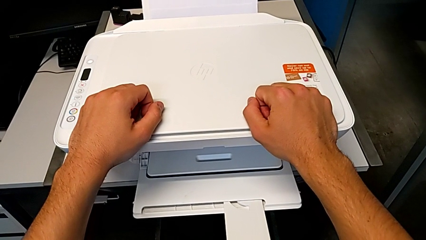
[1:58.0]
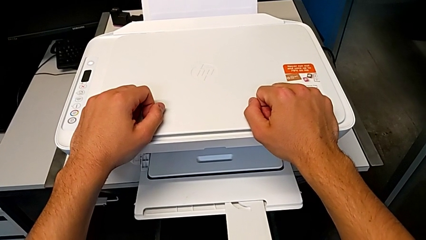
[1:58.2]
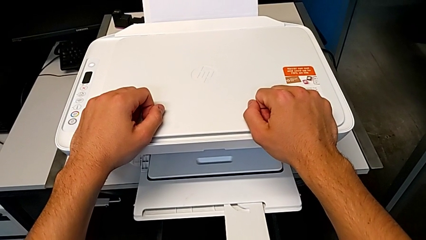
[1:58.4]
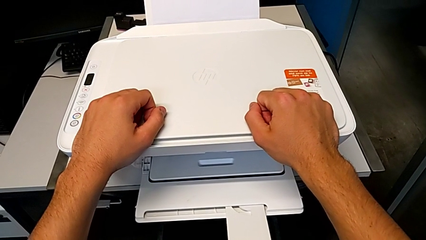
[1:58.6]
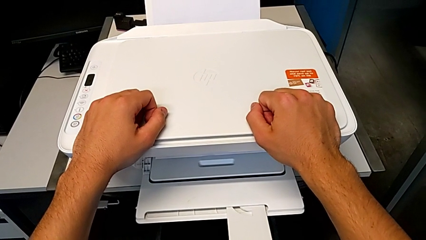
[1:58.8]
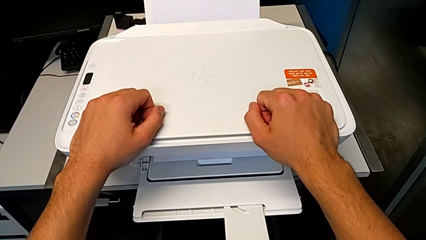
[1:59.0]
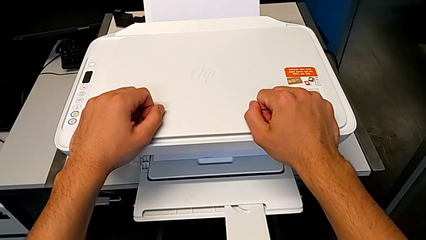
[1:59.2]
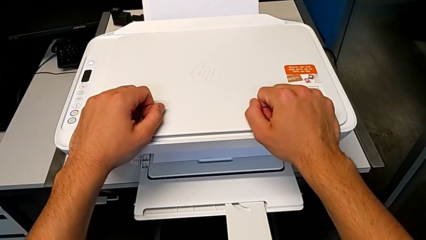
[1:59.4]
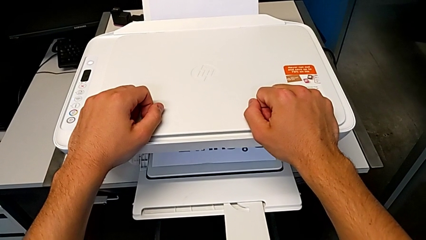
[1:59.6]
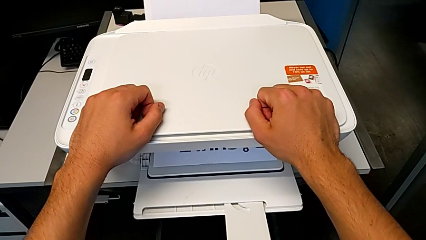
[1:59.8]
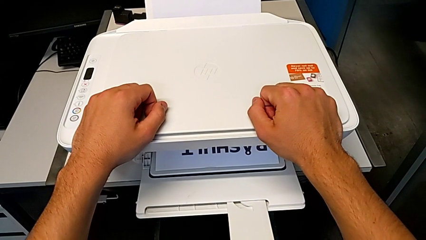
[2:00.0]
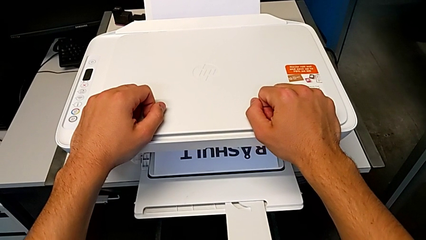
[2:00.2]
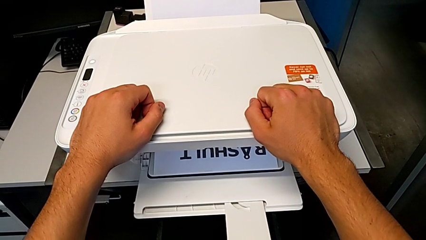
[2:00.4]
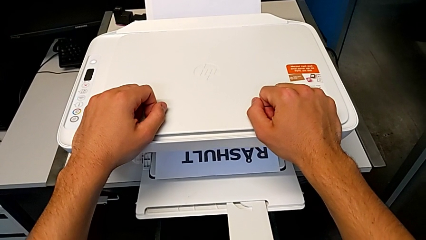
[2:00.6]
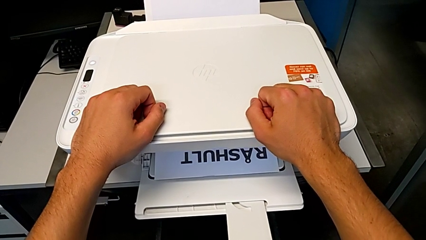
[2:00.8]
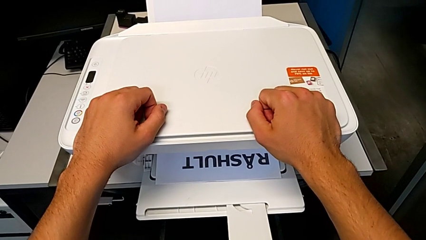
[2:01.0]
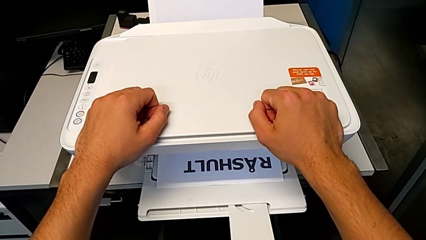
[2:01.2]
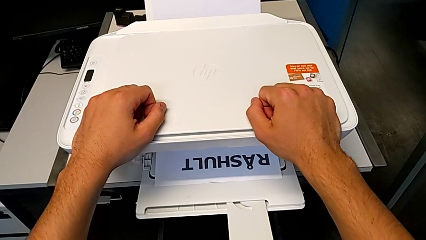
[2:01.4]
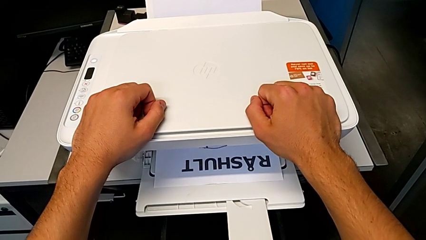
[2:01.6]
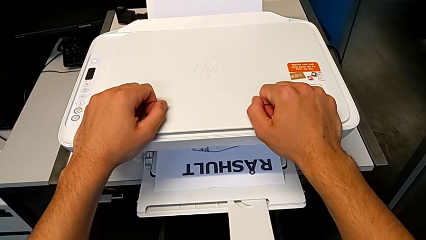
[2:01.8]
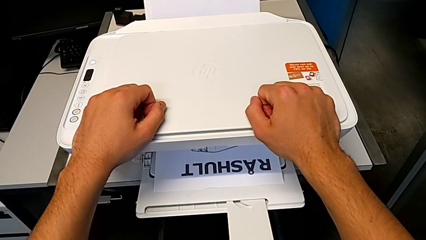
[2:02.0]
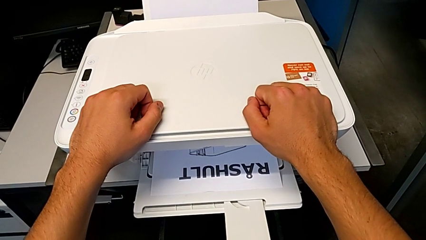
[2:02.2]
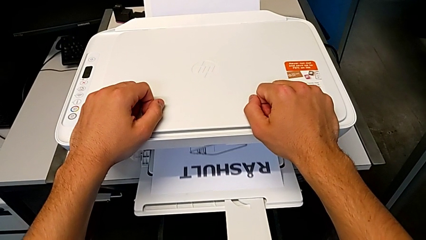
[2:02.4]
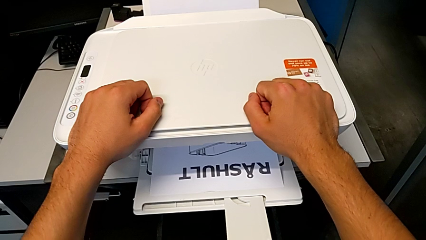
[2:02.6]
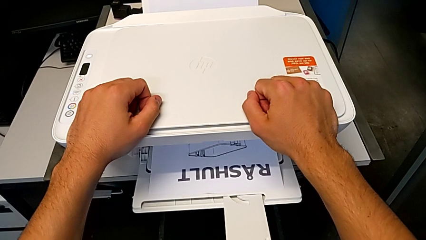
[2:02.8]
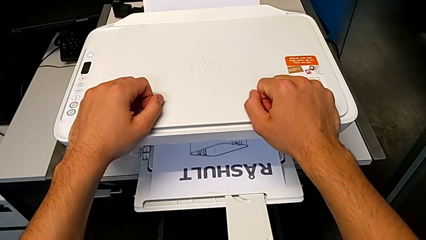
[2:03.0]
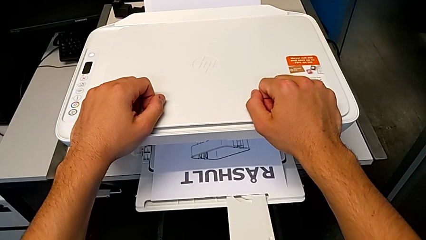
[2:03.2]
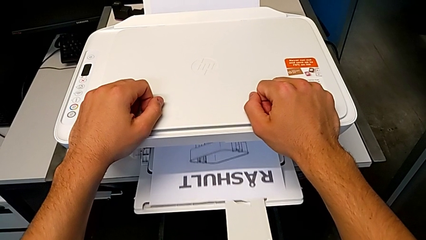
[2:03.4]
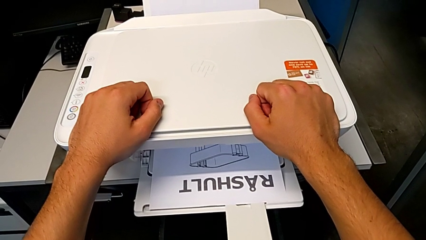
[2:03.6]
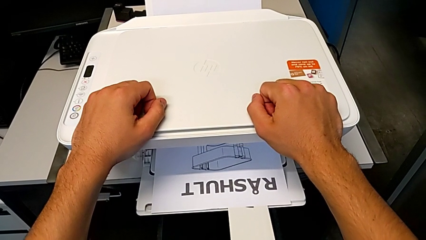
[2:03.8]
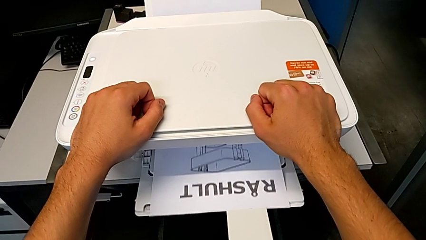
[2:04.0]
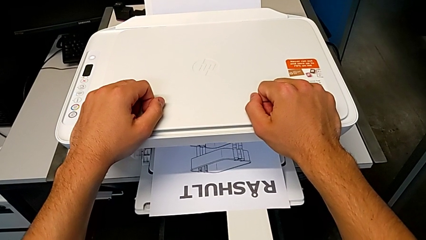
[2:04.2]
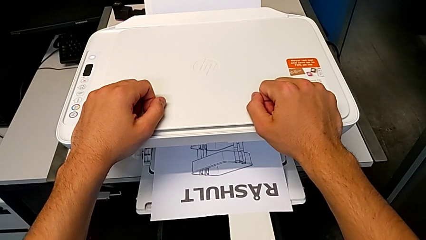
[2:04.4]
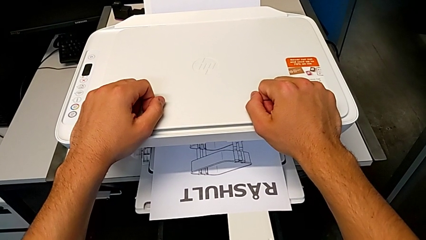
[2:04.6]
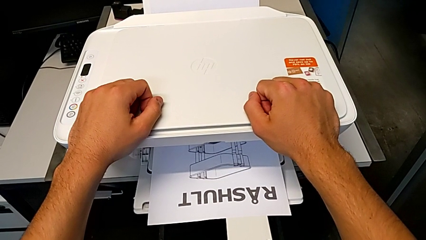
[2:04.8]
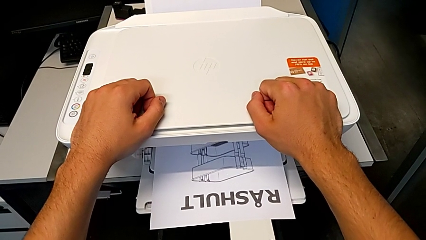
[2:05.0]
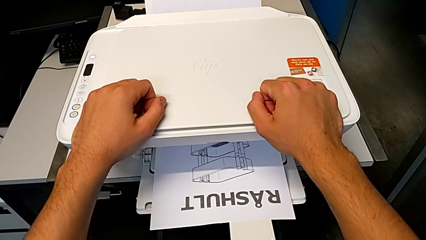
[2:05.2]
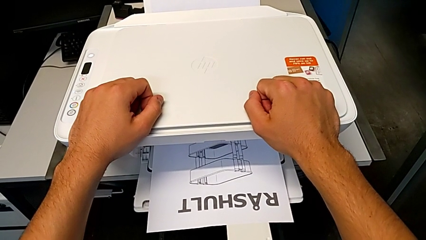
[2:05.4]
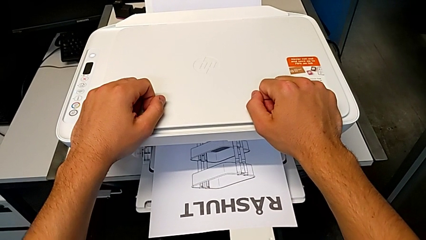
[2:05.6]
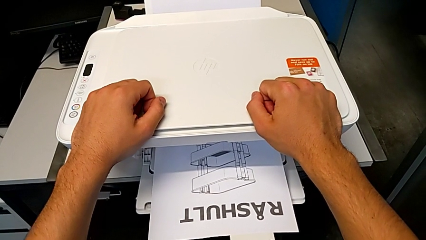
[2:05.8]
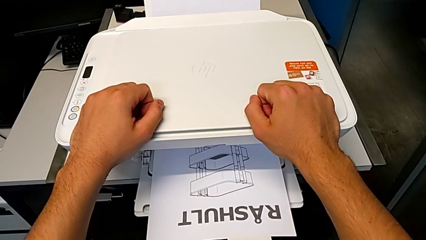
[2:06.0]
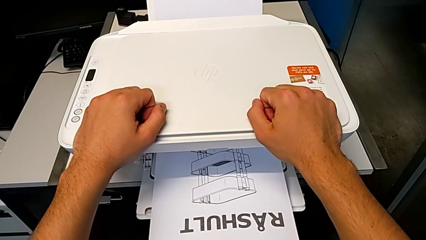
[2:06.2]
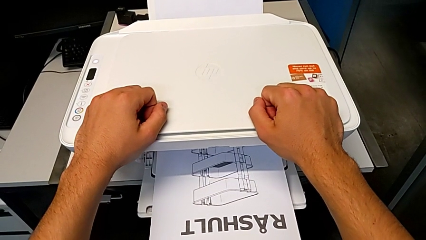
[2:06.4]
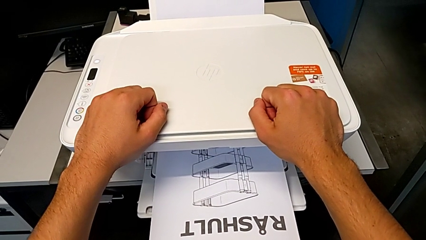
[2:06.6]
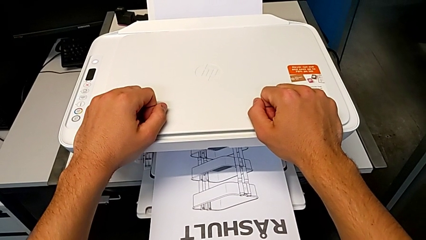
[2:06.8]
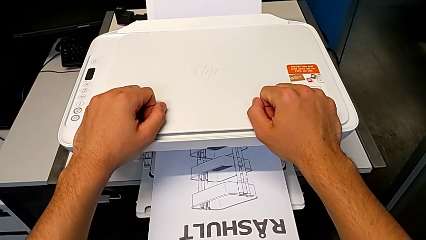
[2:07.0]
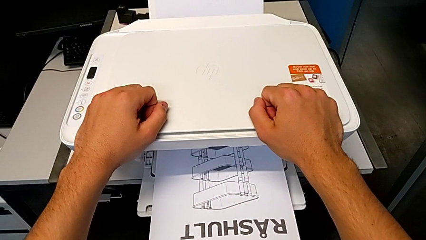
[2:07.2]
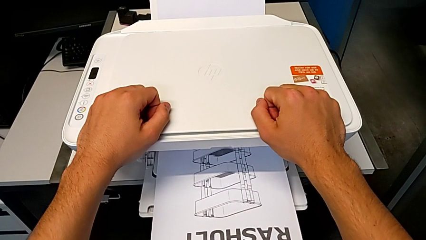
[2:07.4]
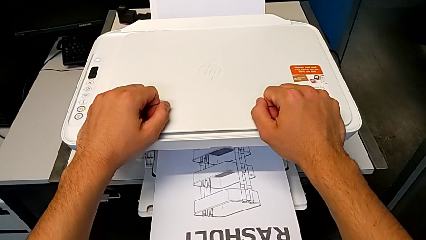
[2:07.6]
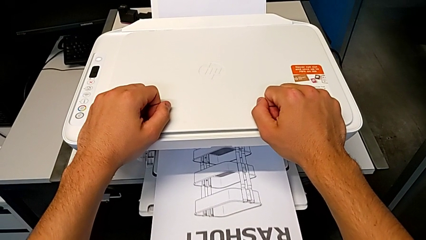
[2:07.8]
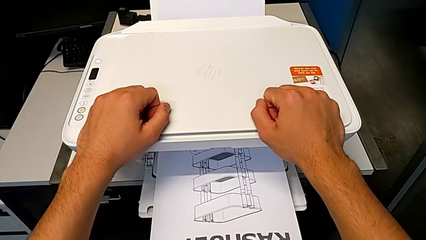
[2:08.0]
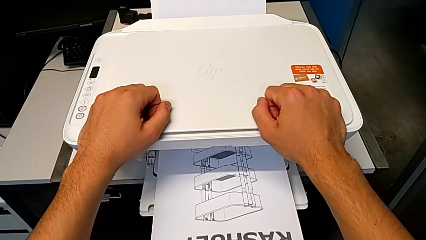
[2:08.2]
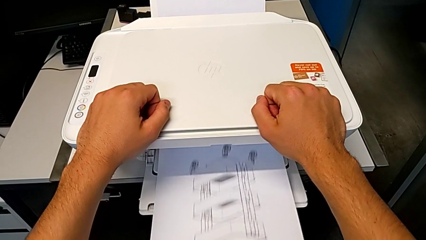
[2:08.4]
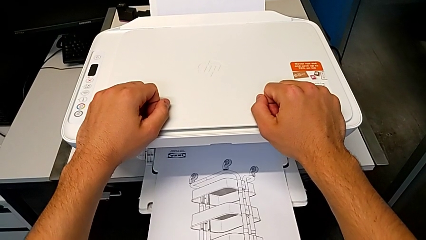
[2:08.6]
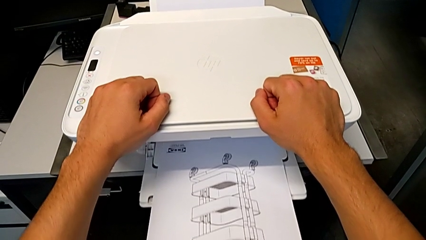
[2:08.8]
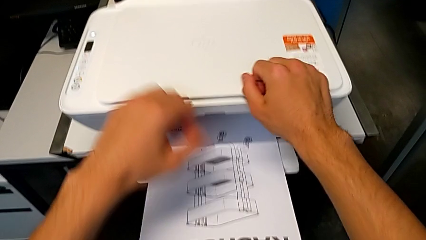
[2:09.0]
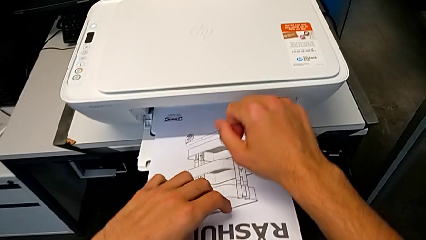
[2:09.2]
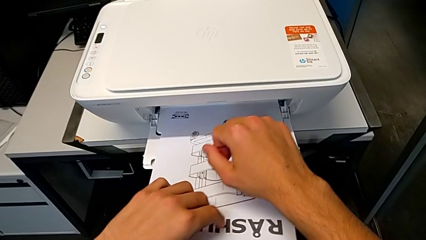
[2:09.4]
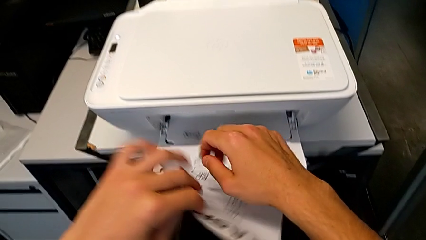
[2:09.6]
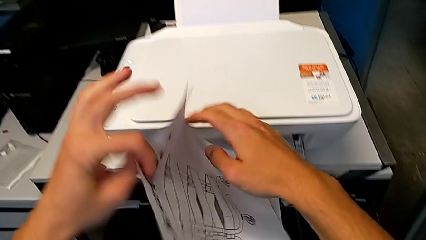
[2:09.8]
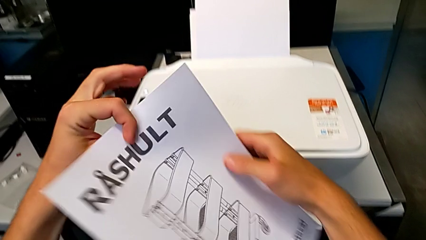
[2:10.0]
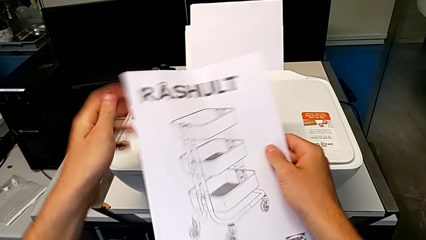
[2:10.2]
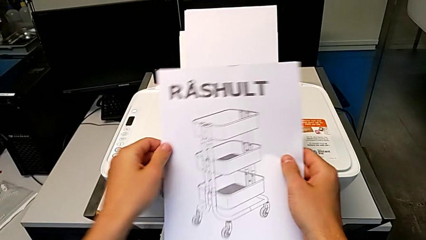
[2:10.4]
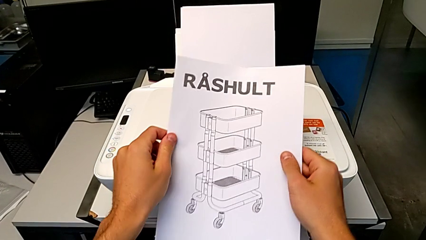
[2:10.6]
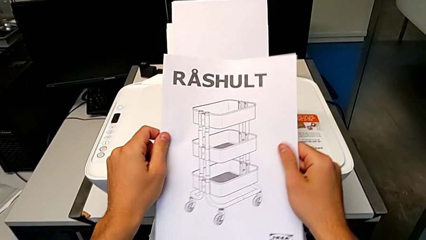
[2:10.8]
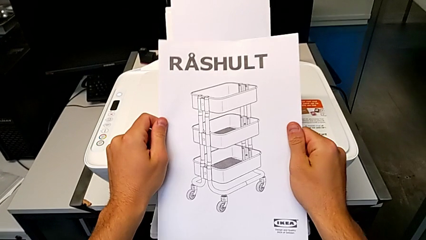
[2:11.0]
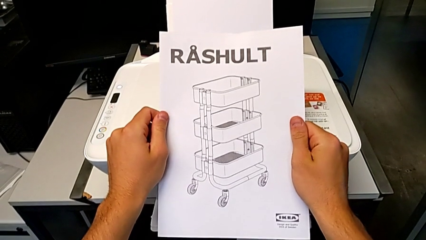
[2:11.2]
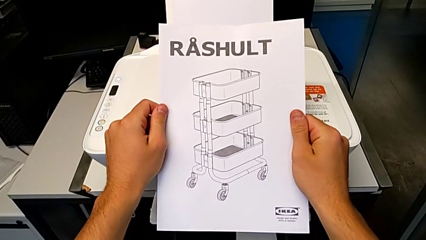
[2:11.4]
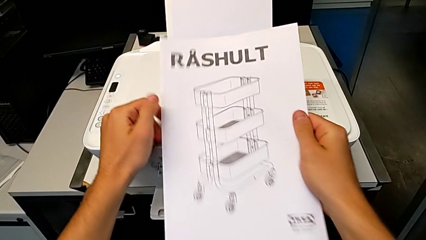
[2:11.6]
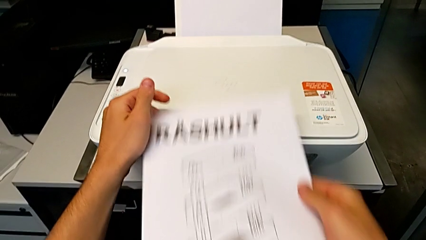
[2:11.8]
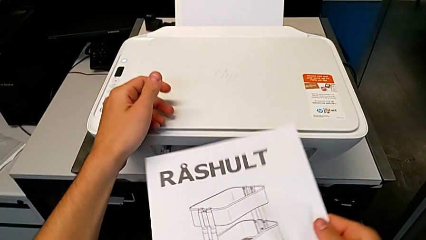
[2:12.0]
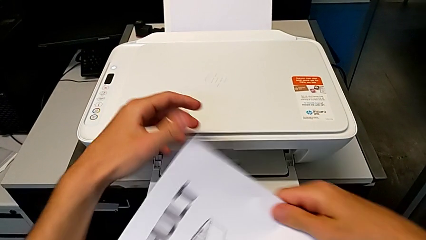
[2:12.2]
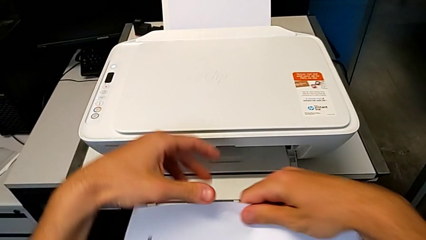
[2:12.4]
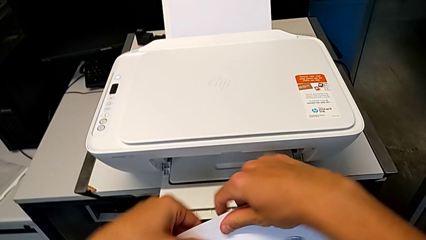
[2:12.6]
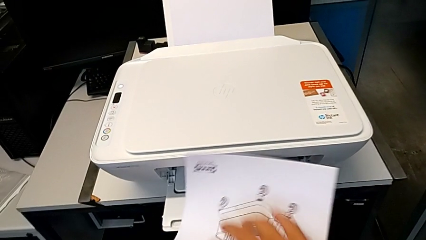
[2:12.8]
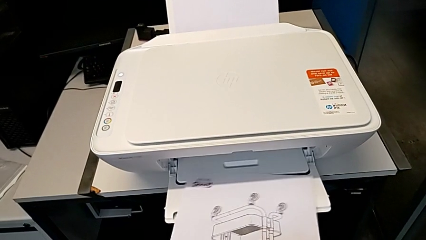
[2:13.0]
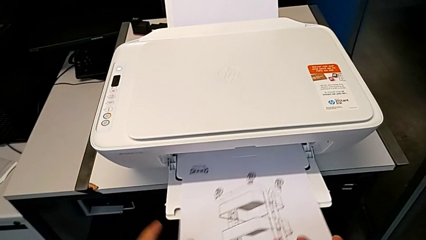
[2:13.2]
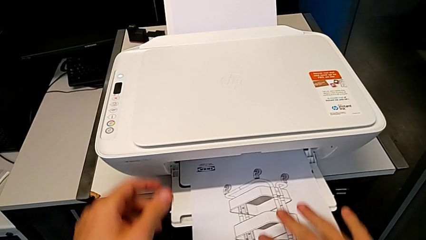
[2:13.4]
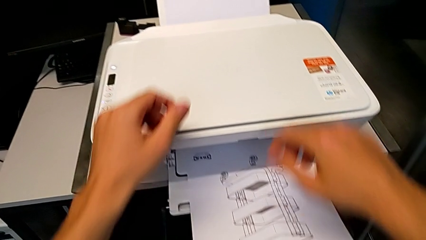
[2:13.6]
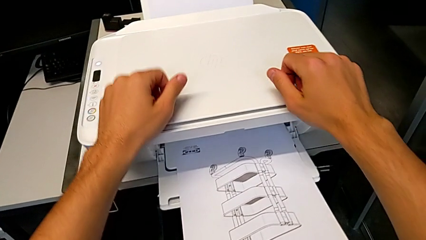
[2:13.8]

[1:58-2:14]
The camera wearer is copying. They grab the copy and flip the paper tray.
